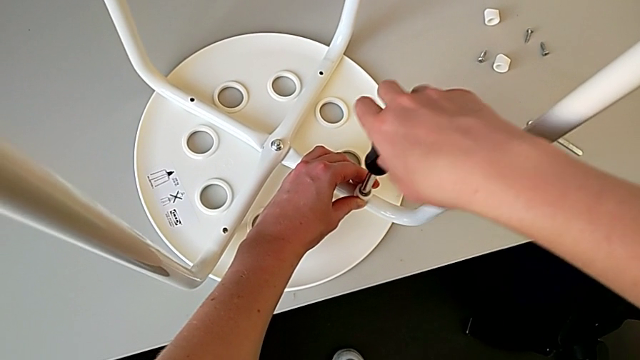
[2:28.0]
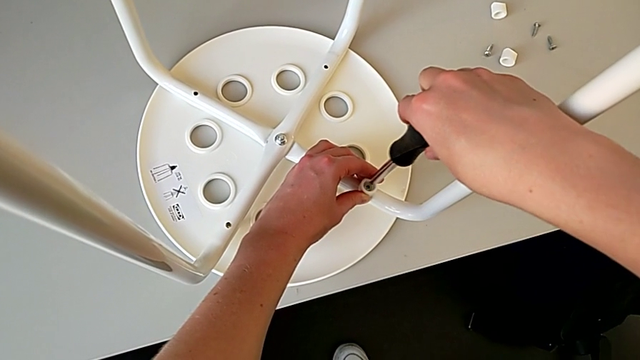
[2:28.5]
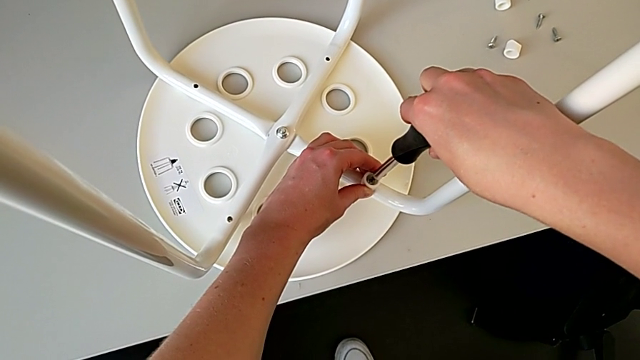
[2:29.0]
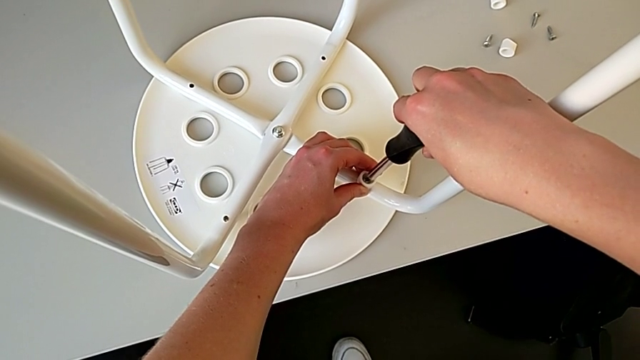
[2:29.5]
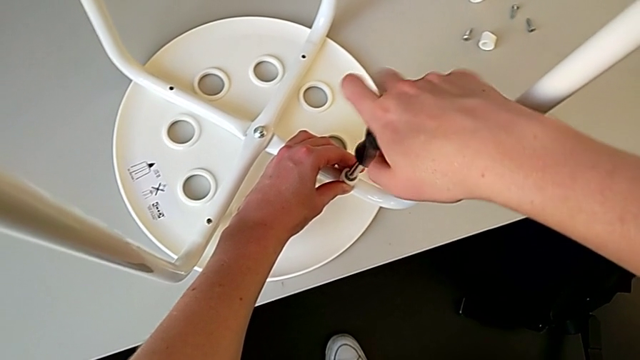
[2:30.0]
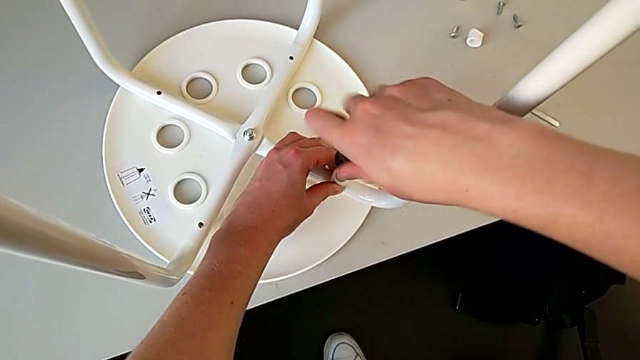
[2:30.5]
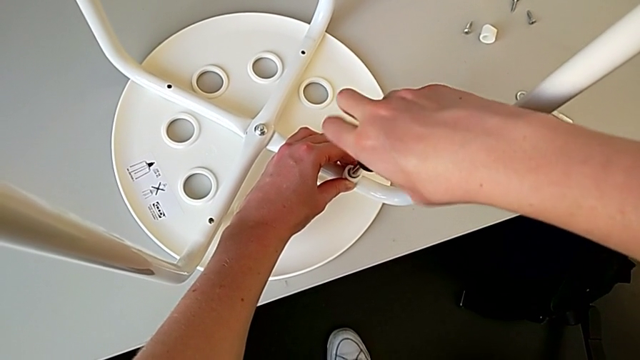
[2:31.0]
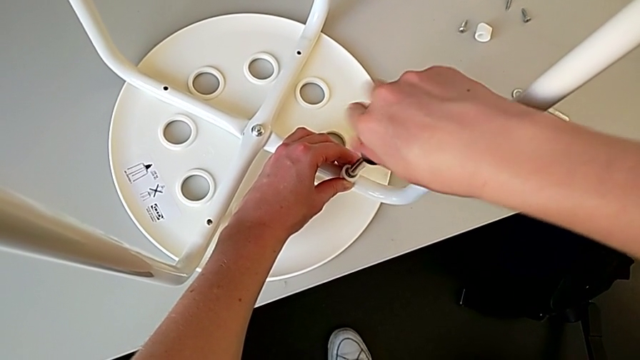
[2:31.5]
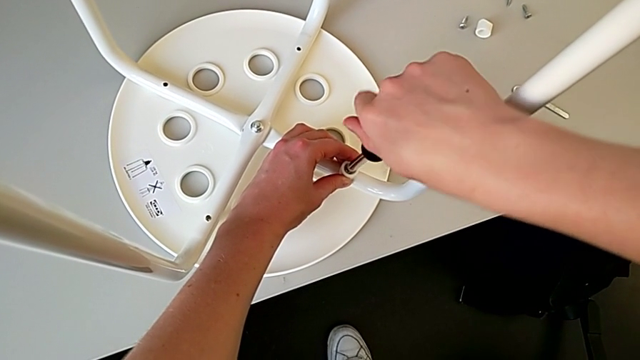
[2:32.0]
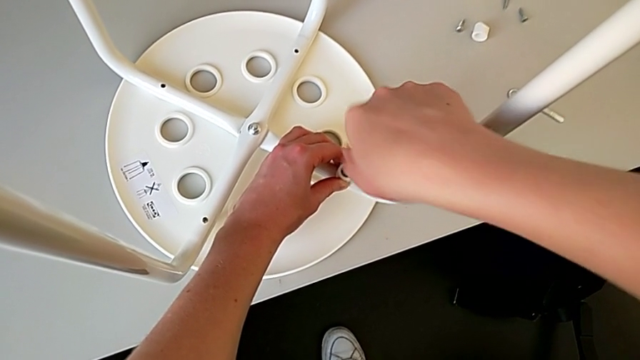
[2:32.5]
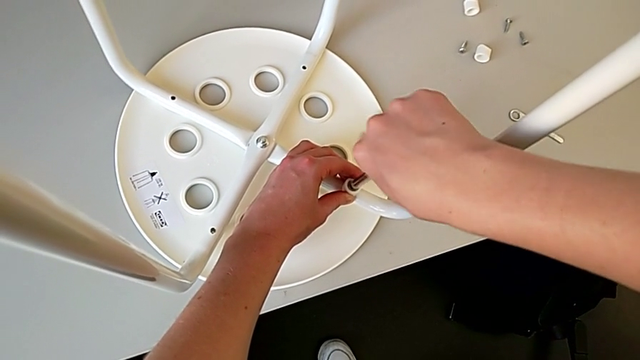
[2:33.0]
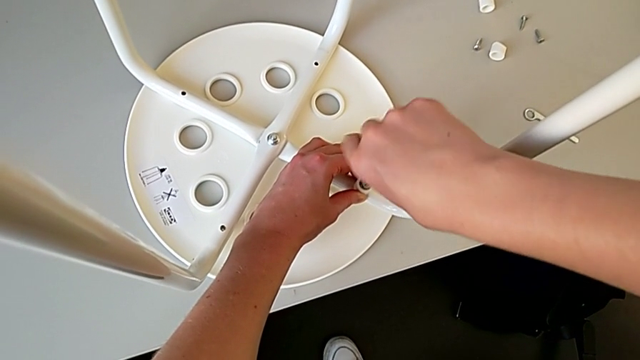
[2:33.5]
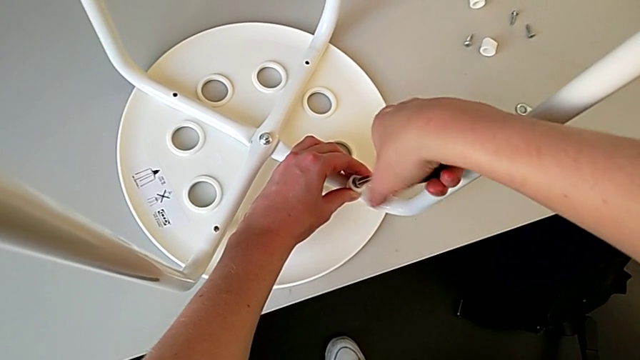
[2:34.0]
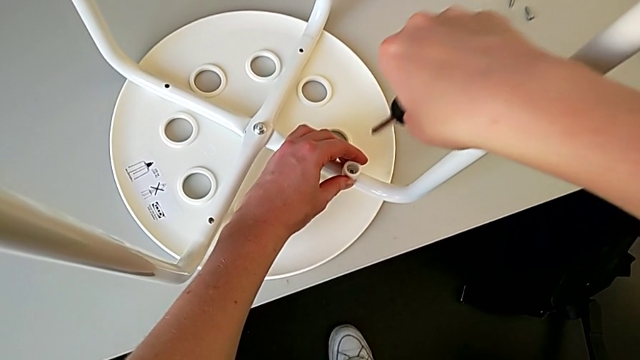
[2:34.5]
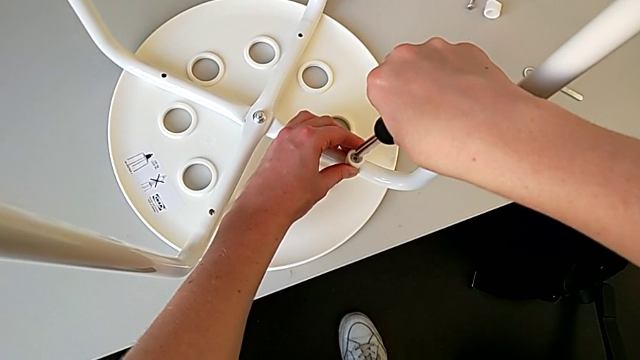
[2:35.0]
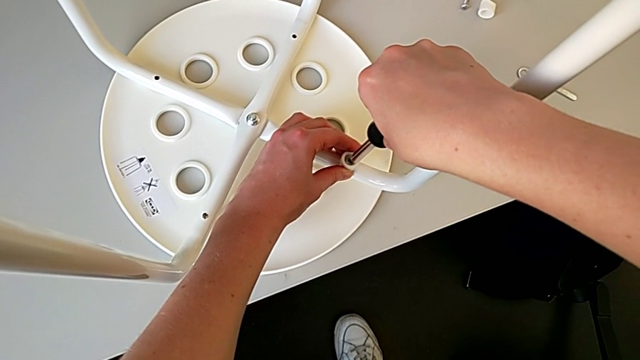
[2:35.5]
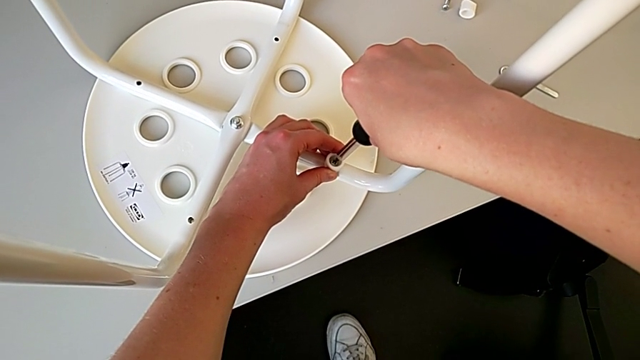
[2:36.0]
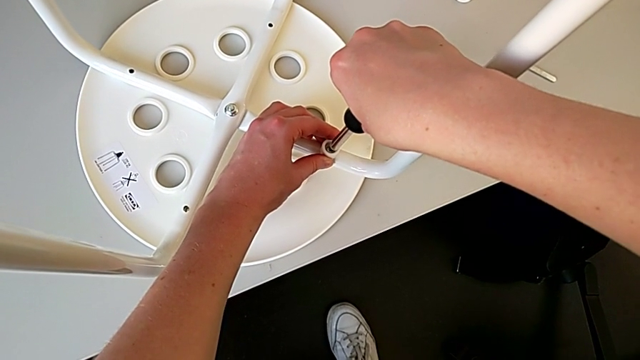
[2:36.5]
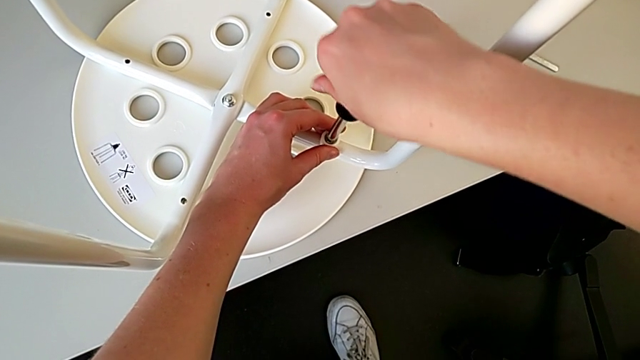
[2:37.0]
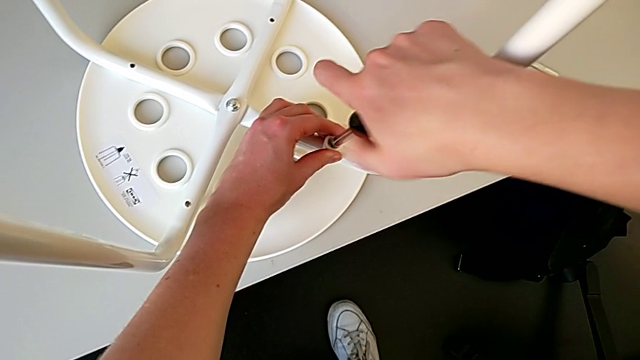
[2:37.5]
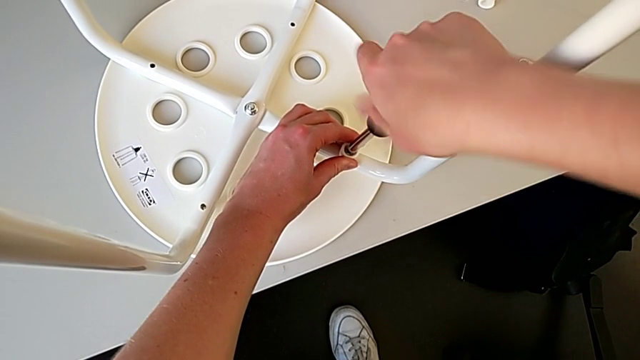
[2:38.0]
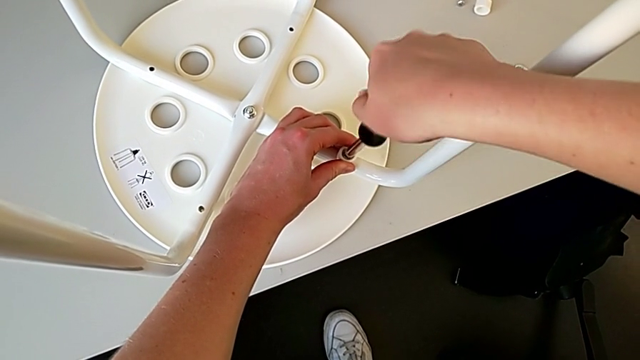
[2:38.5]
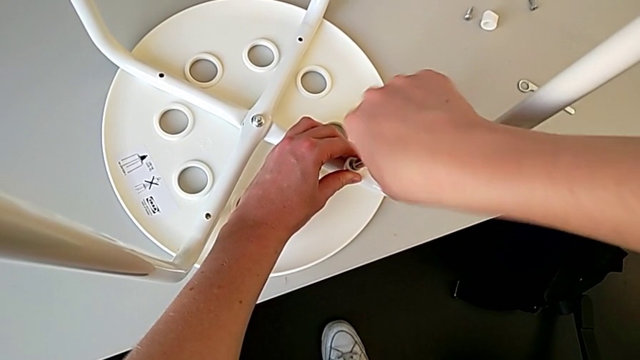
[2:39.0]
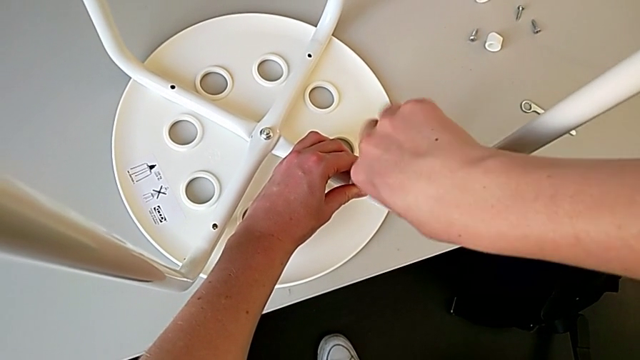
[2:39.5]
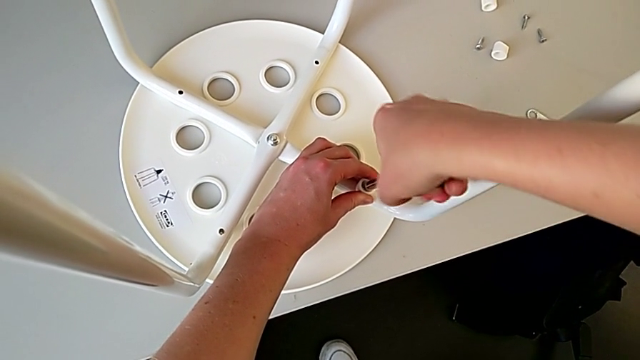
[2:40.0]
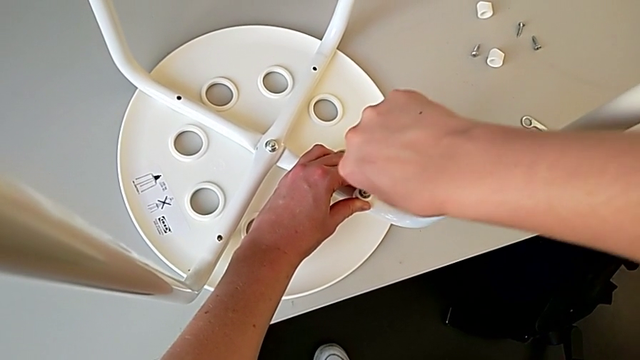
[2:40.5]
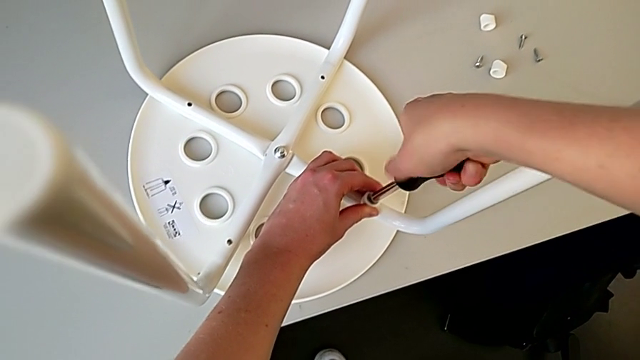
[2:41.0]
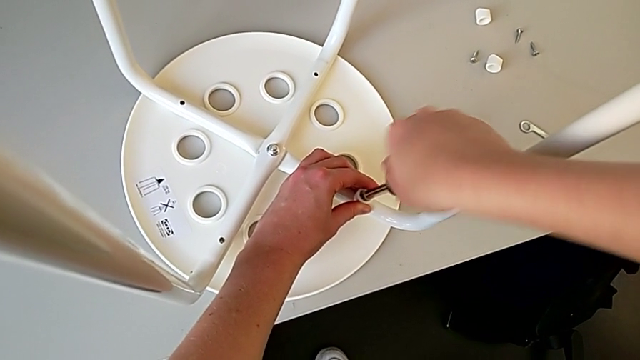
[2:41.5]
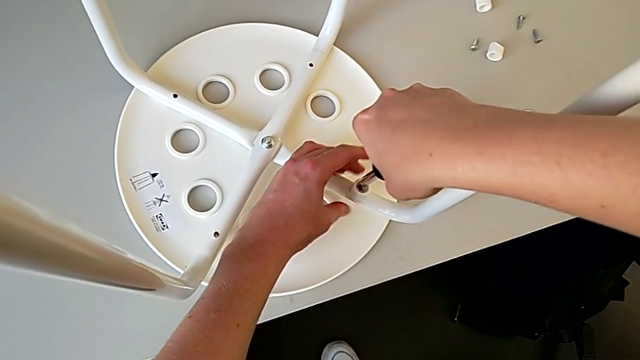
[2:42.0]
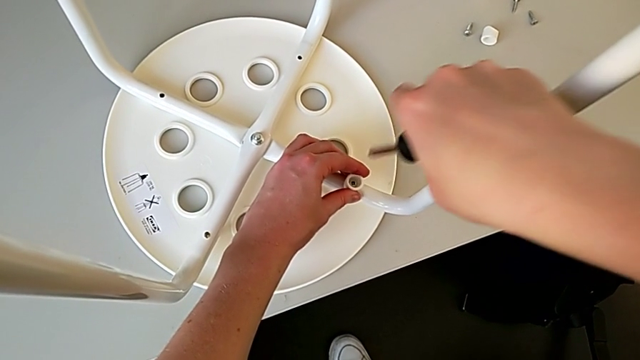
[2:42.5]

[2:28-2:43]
The camera wearer is using a screwdriver to screw the second screw. They keep screwing the screw.

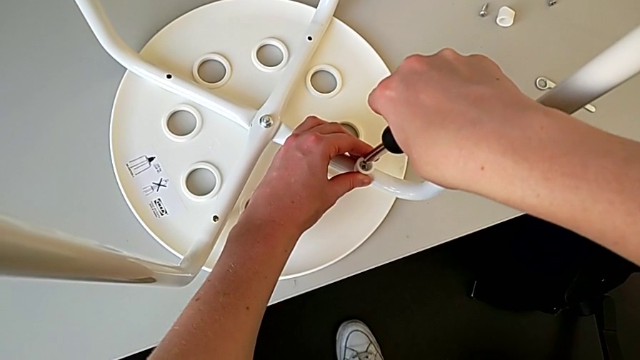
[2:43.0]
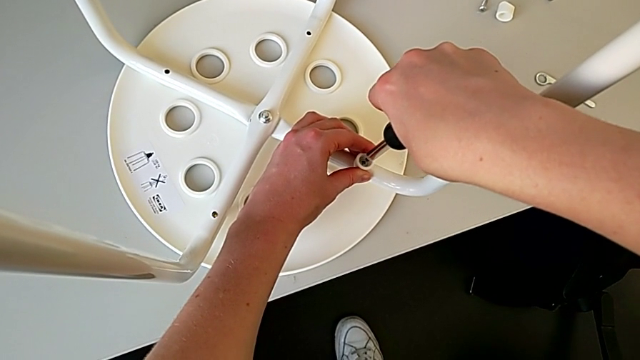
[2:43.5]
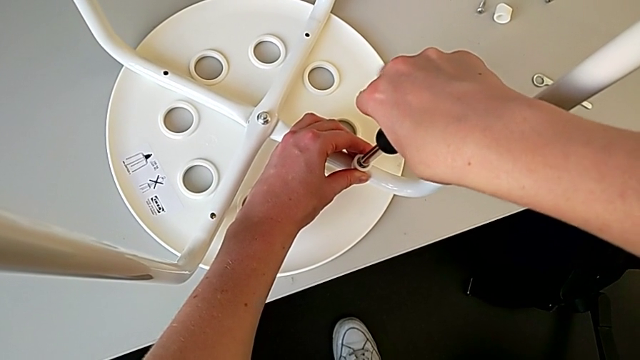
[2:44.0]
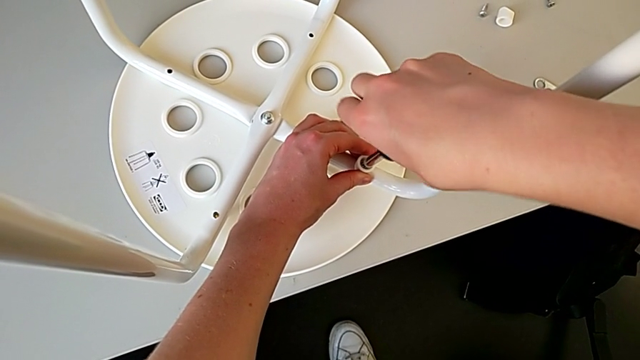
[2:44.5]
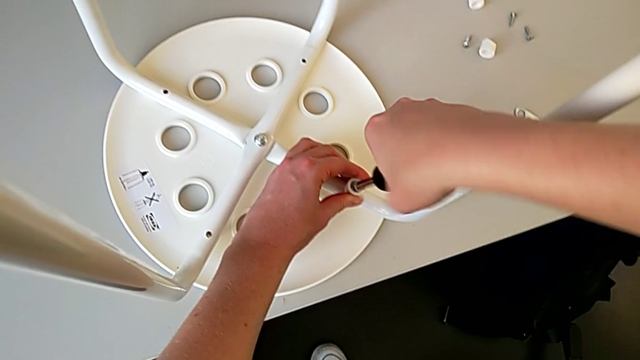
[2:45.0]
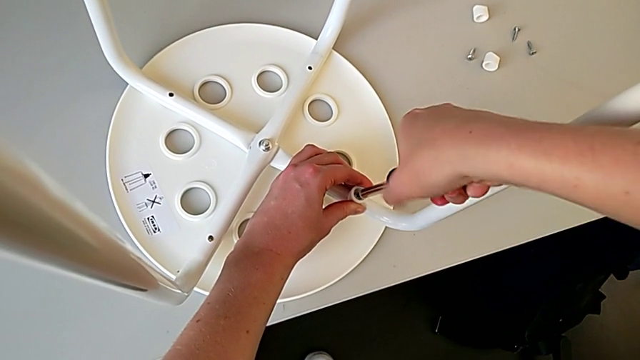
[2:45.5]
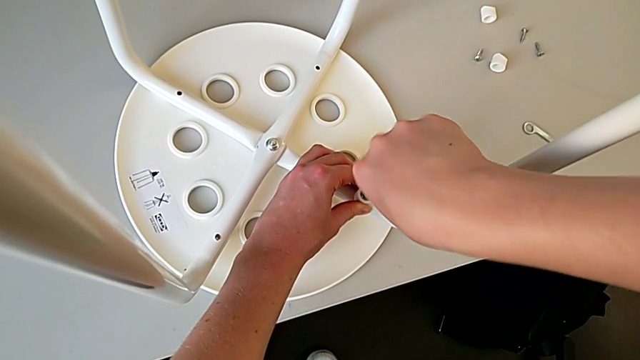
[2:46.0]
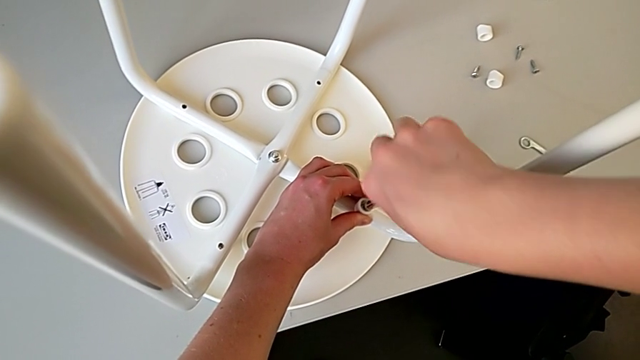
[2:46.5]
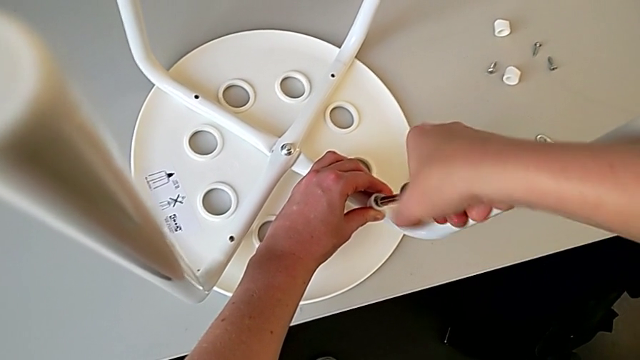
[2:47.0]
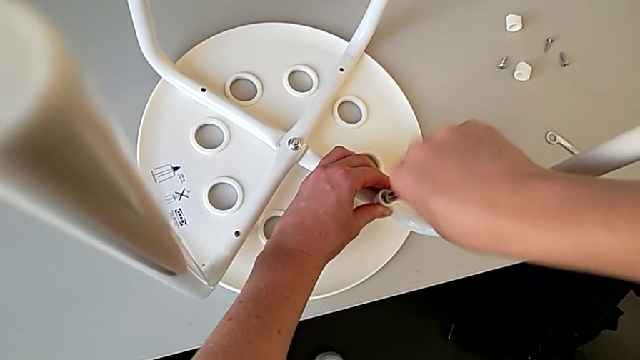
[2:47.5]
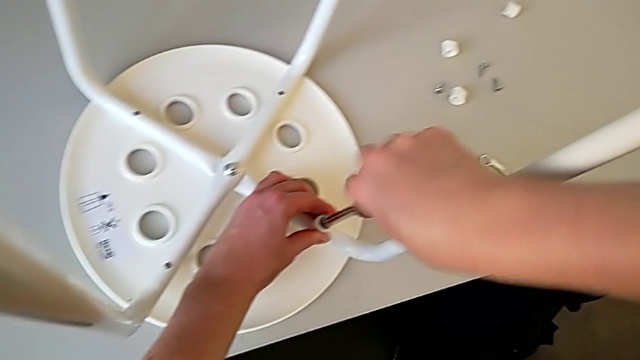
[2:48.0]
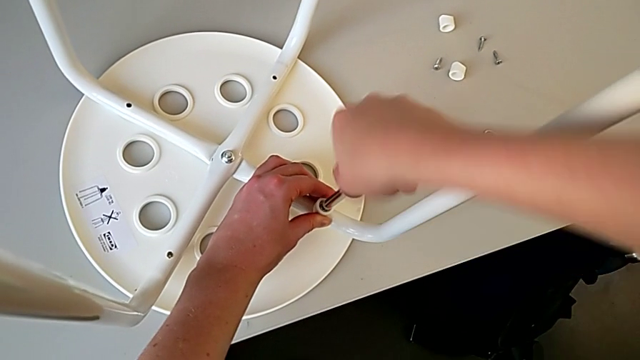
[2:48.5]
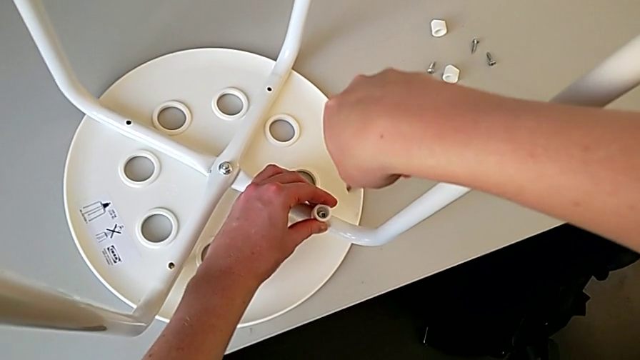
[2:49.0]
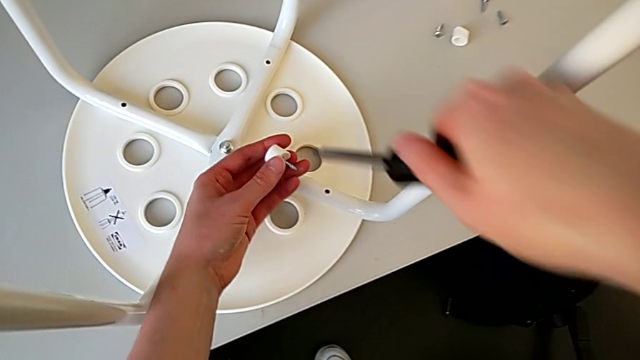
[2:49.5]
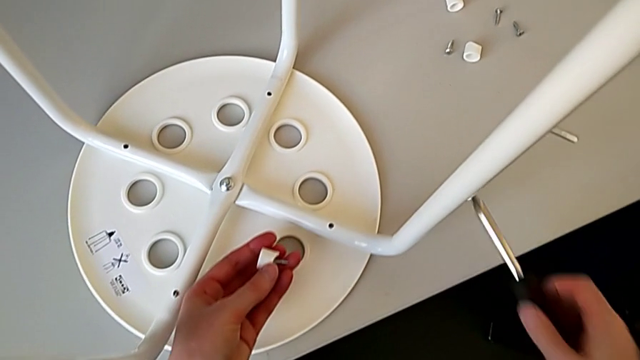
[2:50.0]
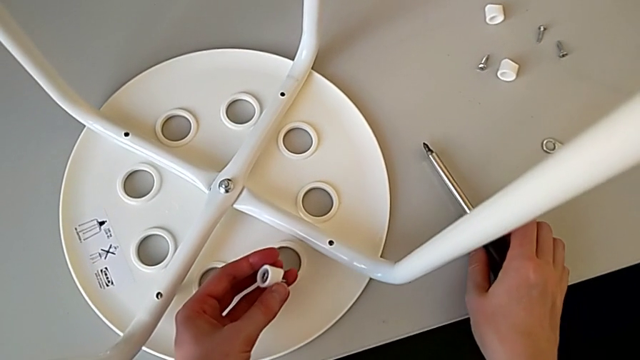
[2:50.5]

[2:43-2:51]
The camera wearer is using a screwdriver to screw the second screw. They keep screwing the screw, withdraw the screwdriver, withdraw the screw and place the screwdriver.
